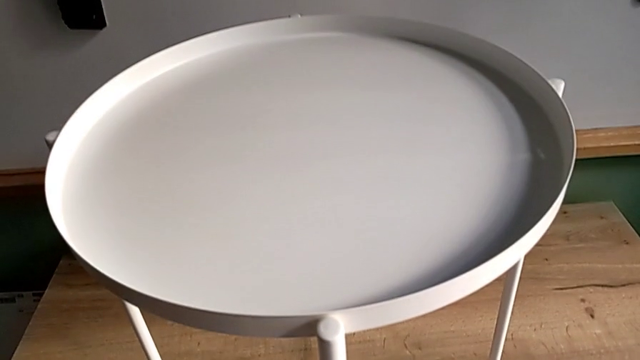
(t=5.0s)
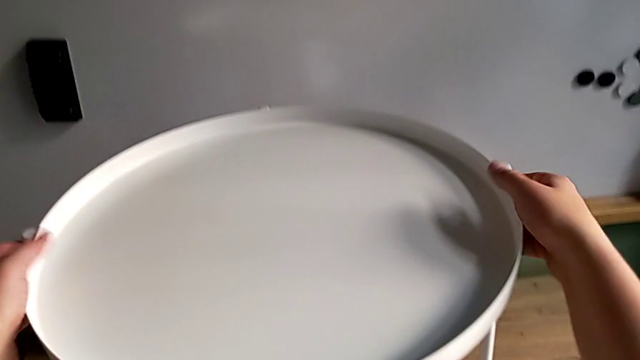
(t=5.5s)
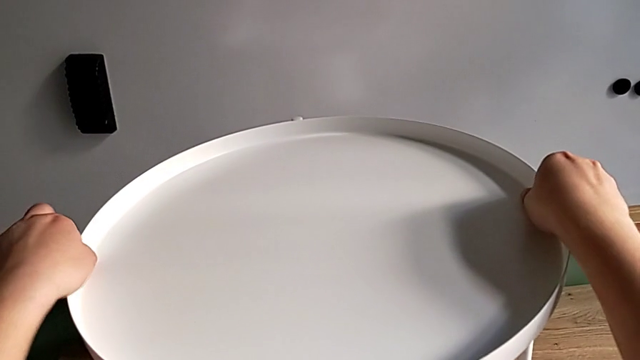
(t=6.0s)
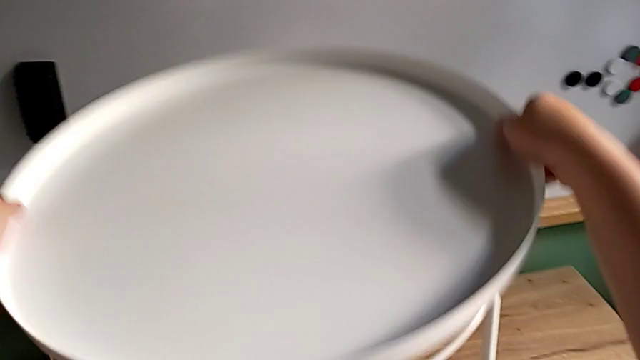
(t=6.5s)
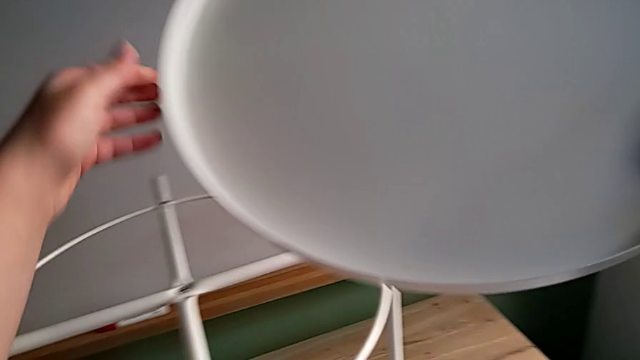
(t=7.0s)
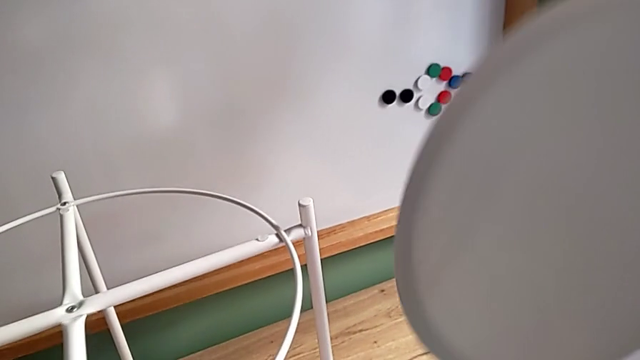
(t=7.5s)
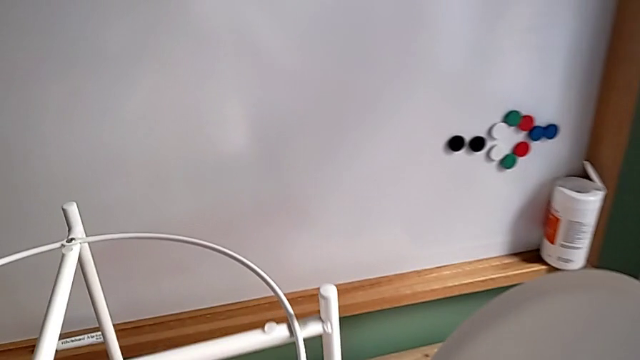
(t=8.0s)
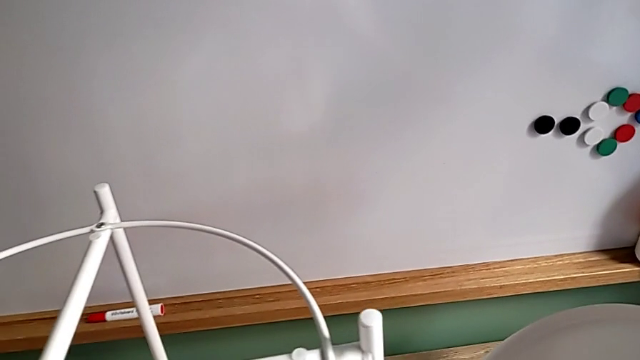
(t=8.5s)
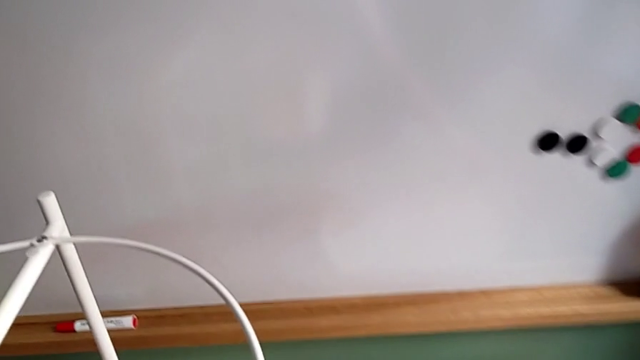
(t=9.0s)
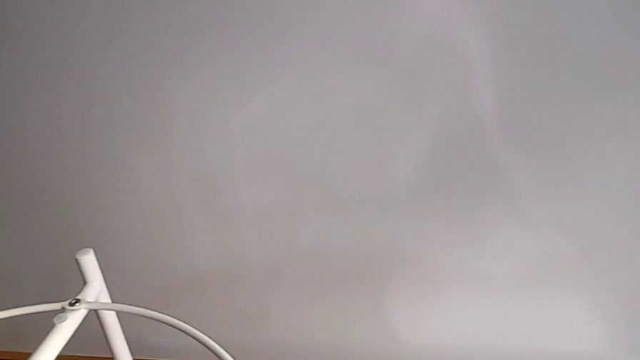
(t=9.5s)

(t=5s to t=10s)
The camera wearer disassembles the round tray of the table. They grab the tray, disassemble it and place it.

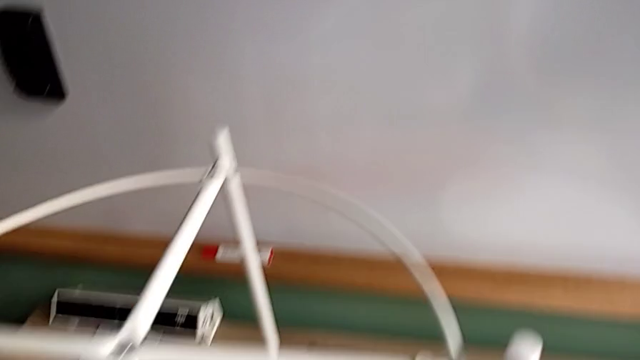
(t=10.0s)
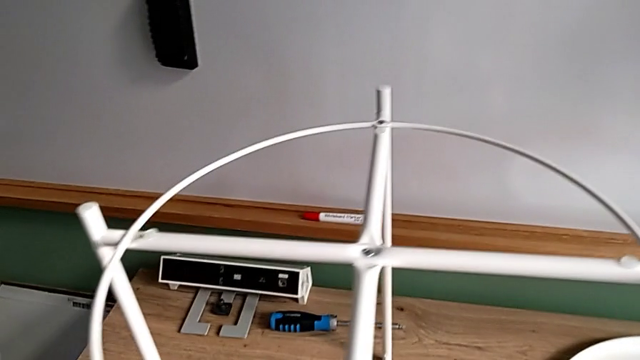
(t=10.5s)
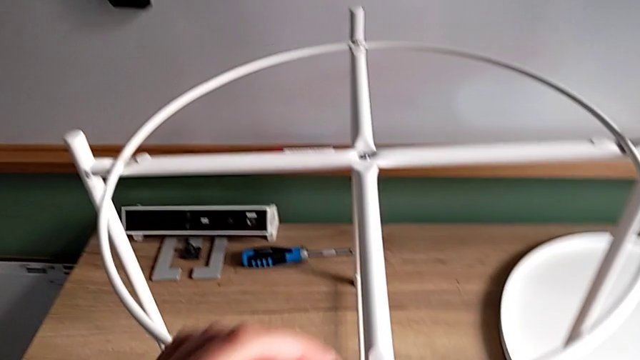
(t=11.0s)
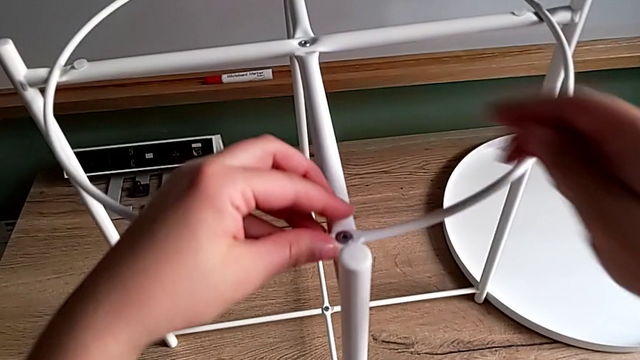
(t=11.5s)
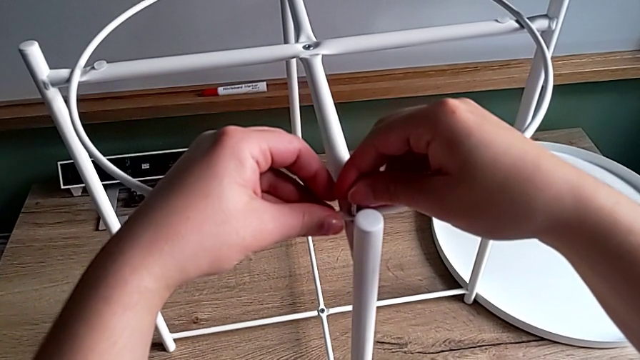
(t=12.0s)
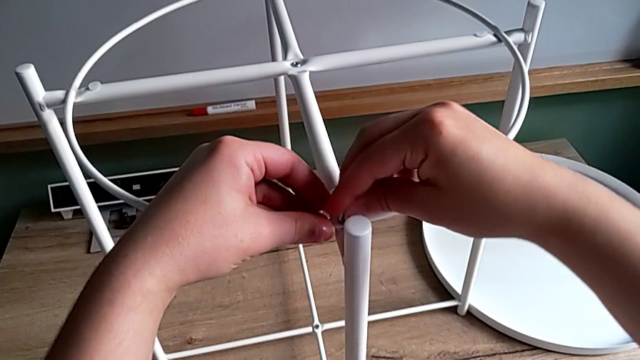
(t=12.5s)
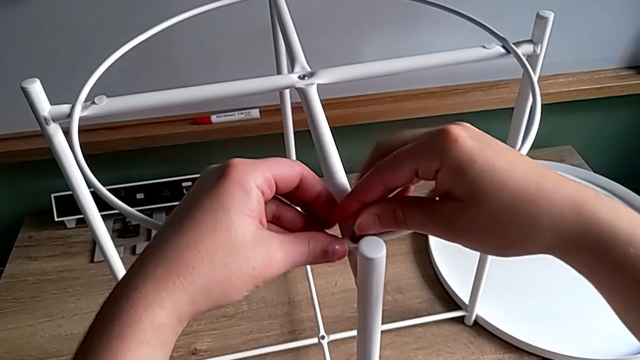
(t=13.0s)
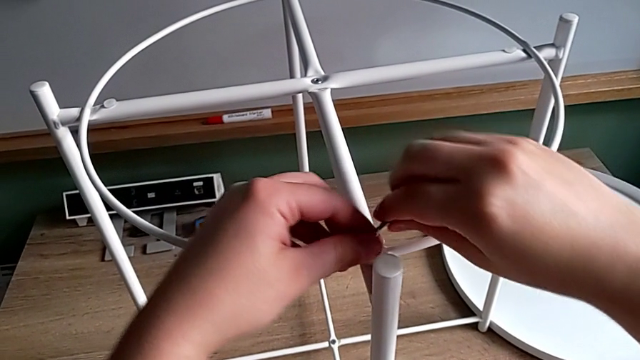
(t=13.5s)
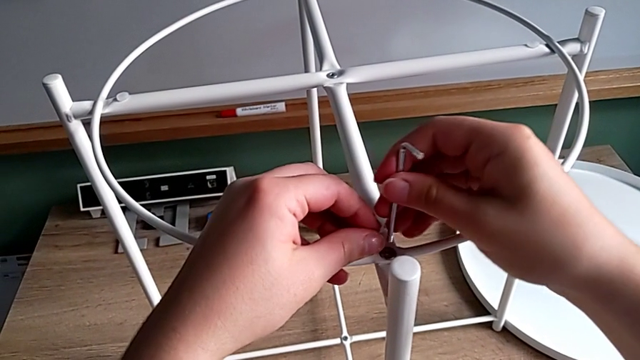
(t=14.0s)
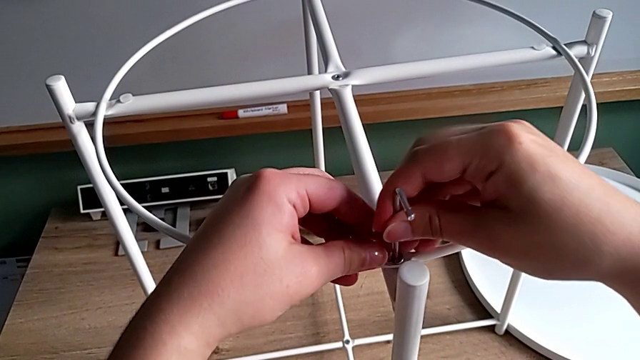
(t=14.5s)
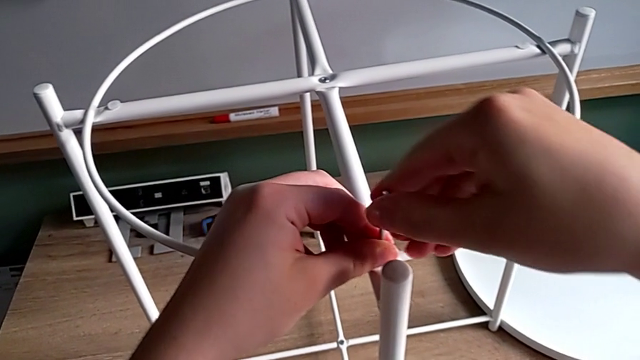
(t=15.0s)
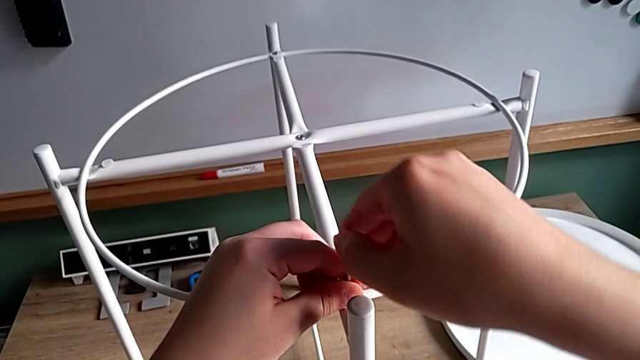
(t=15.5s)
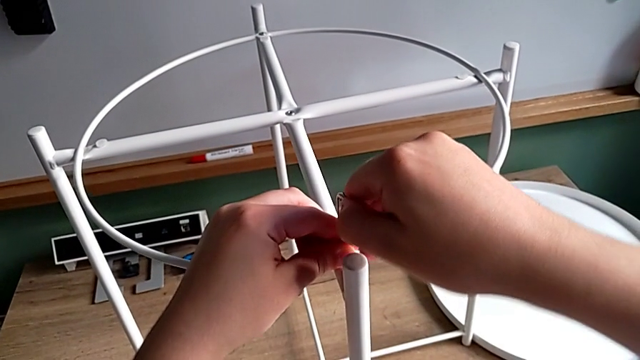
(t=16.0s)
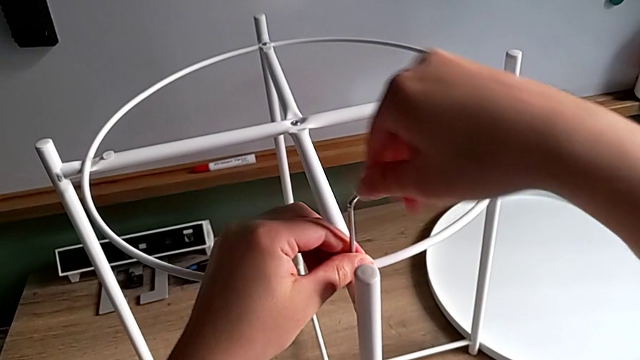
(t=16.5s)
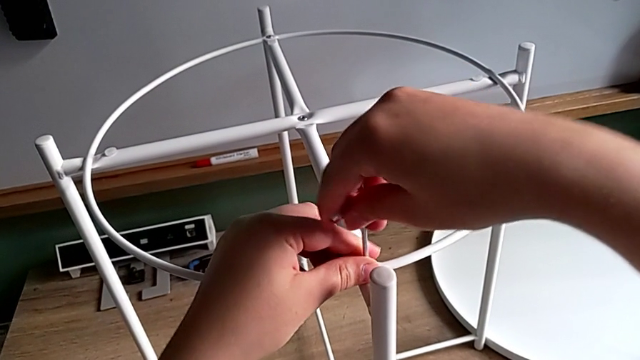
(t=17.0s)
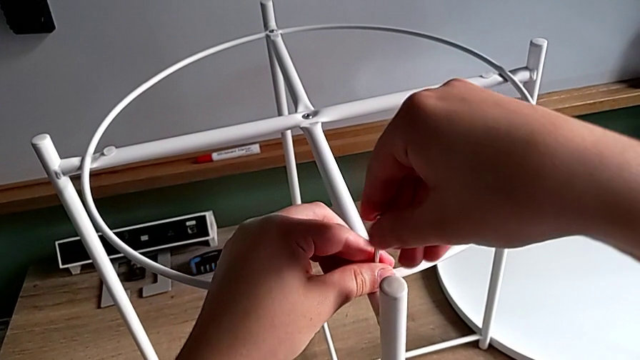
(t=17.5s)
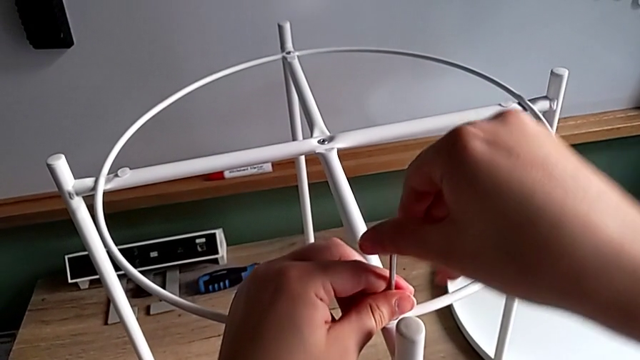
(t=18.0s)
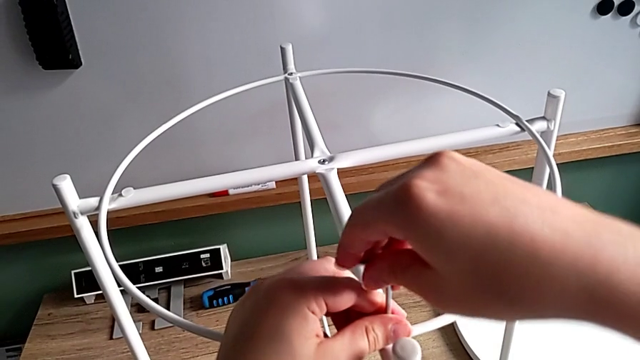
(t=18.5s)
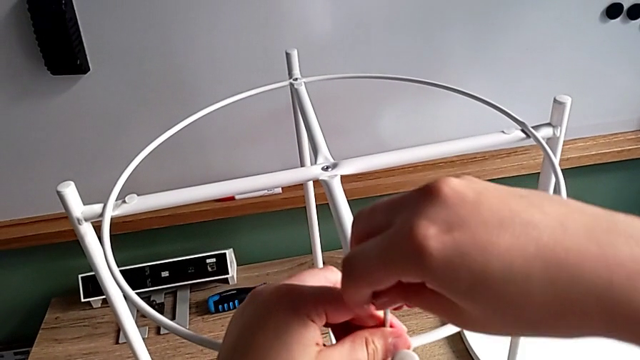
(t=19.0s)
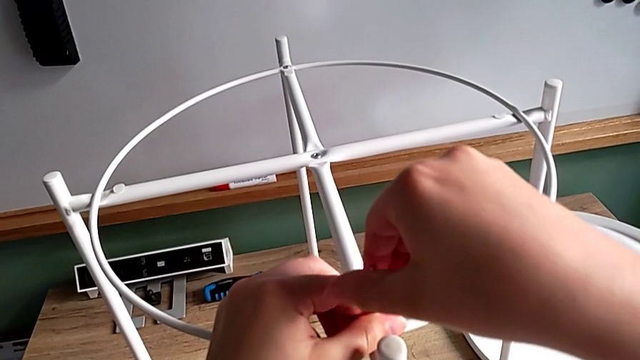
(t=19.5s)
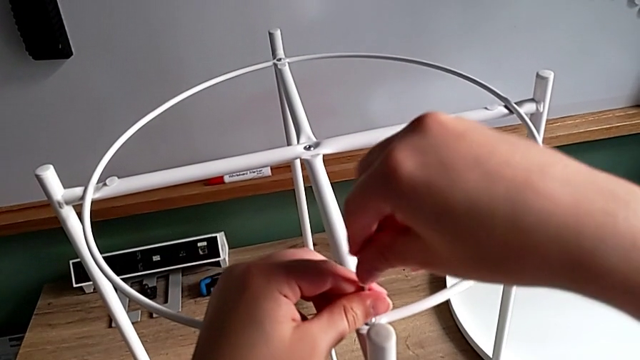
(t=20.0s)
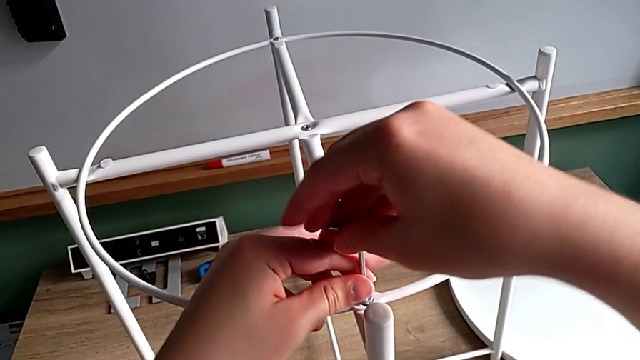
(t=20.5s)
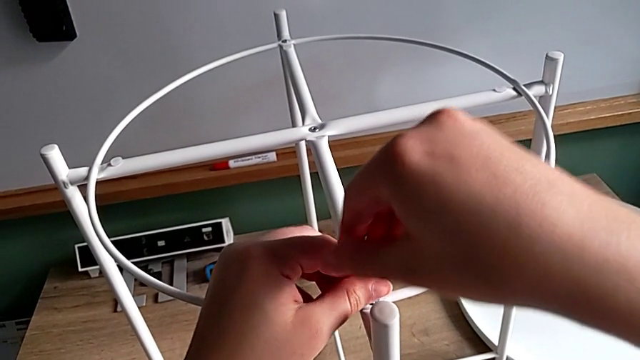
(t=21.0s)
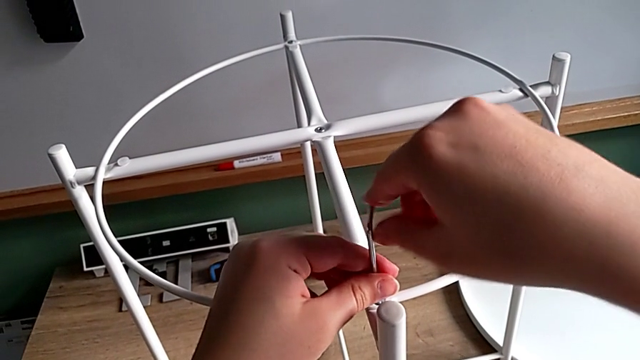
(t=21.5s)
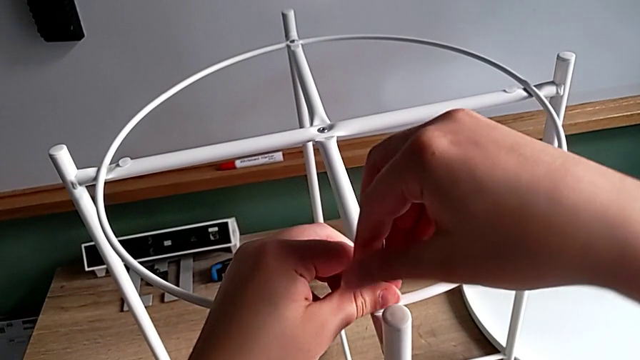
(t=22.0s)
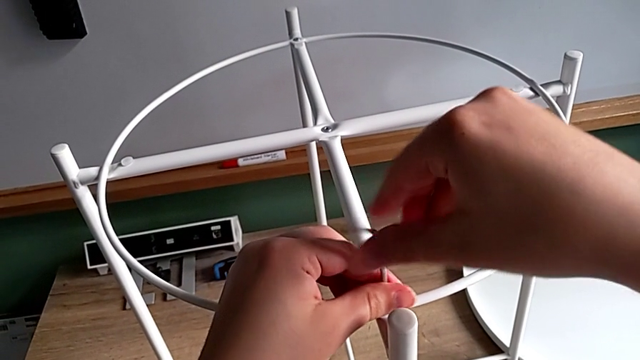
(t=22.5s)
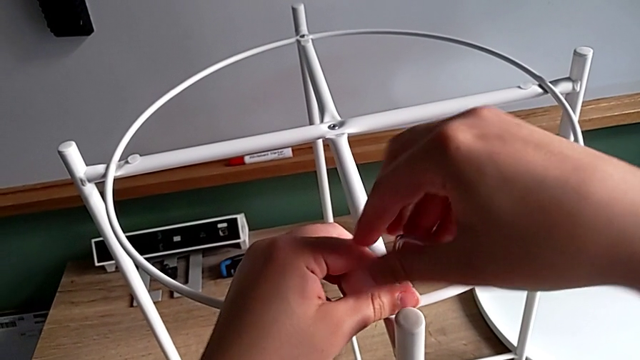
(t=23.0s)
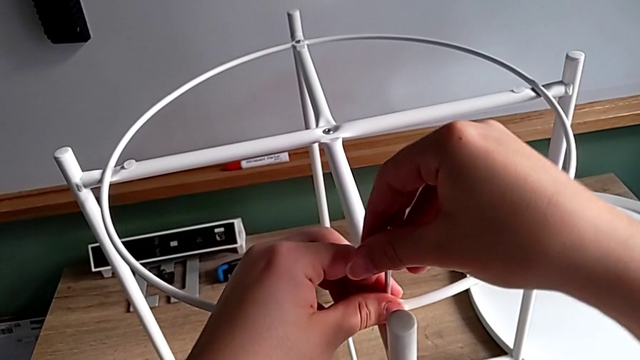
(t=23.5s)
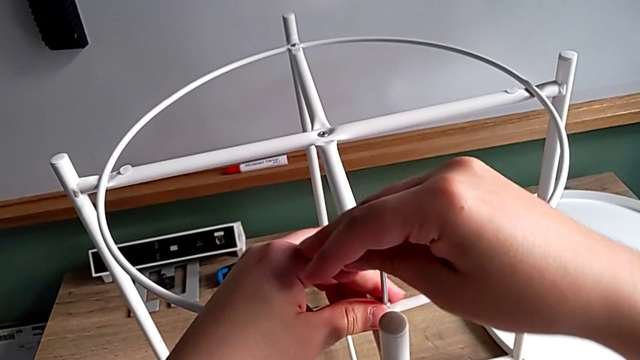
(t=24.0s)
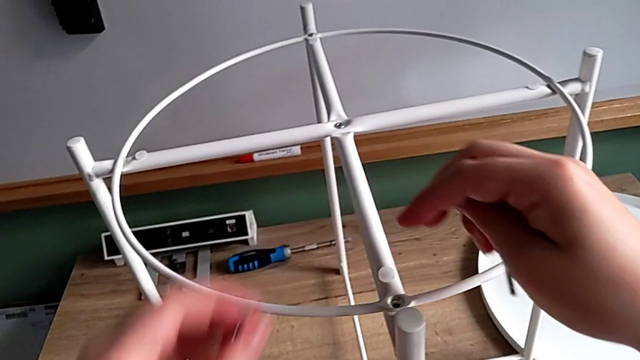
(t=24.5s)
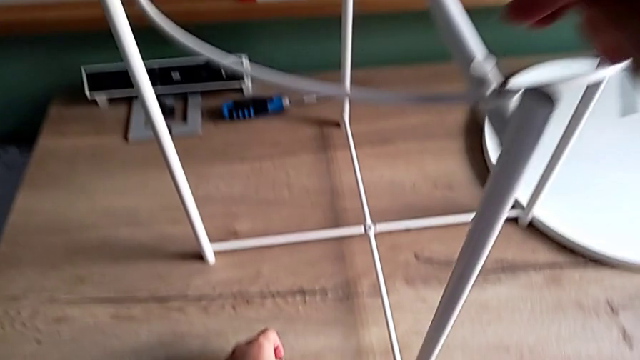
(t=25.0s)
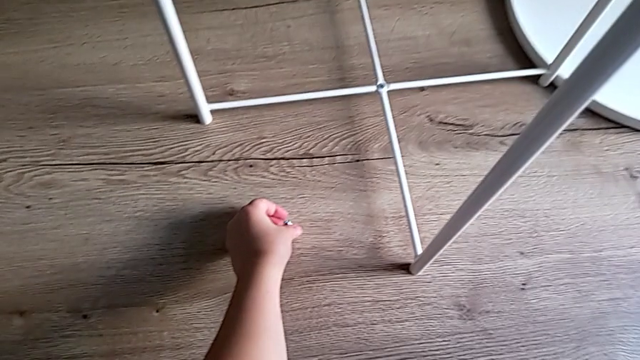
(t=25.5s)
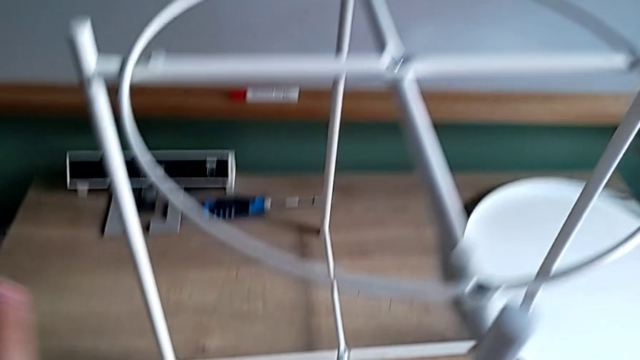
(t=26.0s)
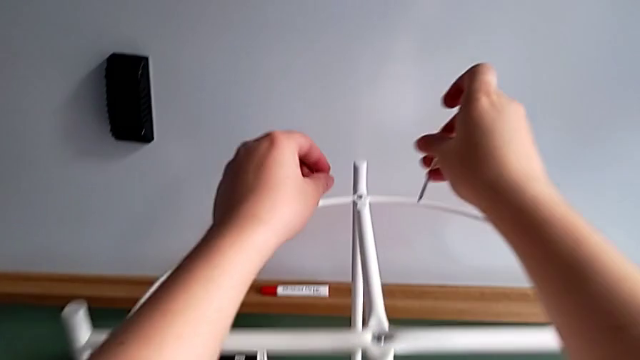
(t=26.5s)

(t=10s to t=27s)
The camera wearer is unscrewing the small screws on the table frame. They grab the Allen wrench, insert it, withdraw it, rotate it, insert it, unscrew the hex socket head, withdraw the Allen wrench with the right hand, disassemble the hex socket head, place it and approach the Allen wrench.
